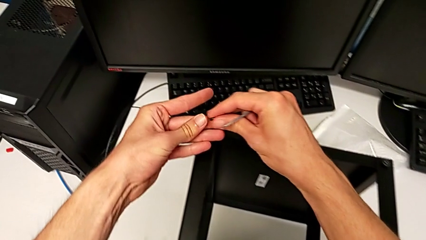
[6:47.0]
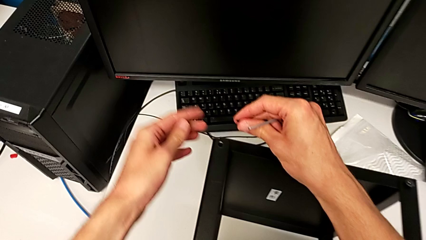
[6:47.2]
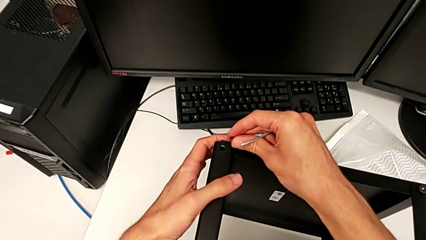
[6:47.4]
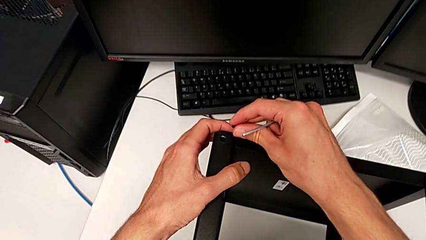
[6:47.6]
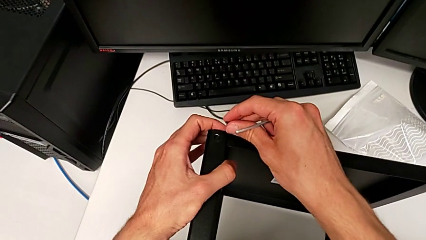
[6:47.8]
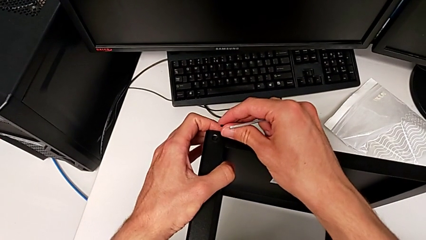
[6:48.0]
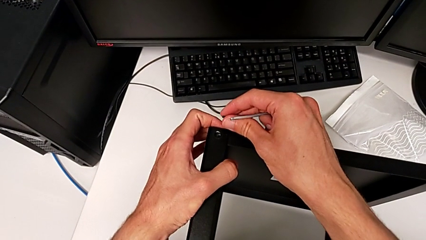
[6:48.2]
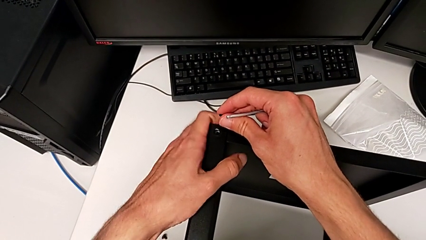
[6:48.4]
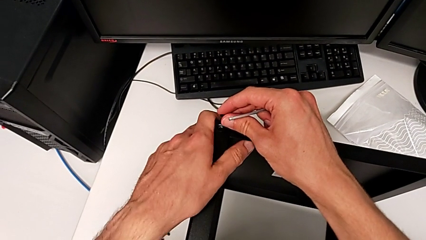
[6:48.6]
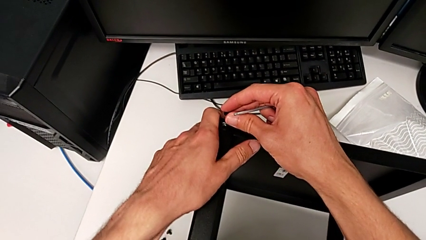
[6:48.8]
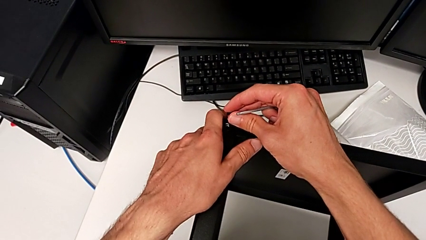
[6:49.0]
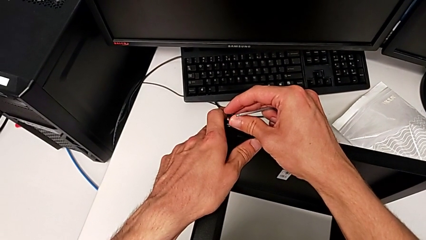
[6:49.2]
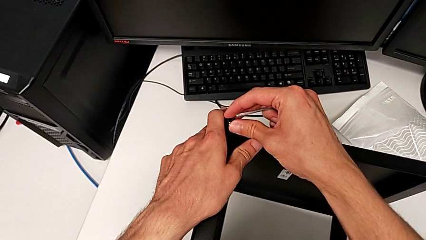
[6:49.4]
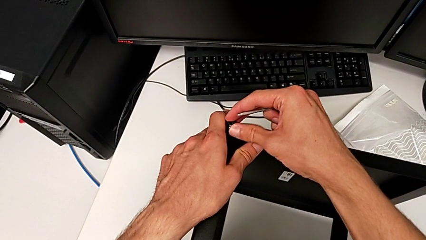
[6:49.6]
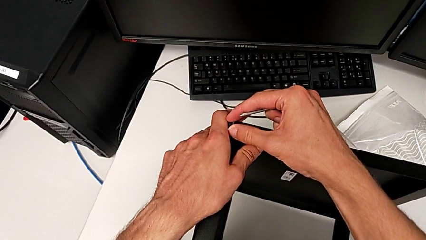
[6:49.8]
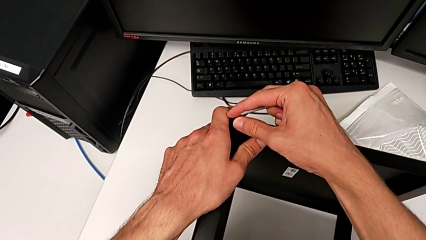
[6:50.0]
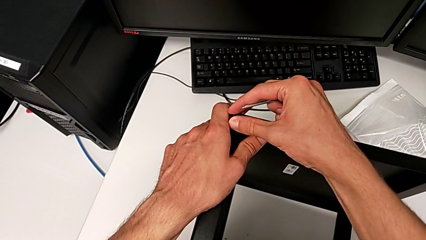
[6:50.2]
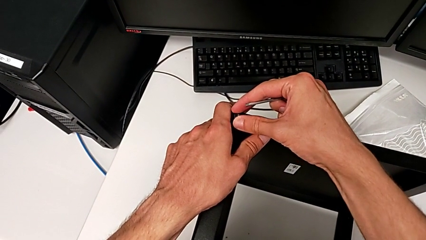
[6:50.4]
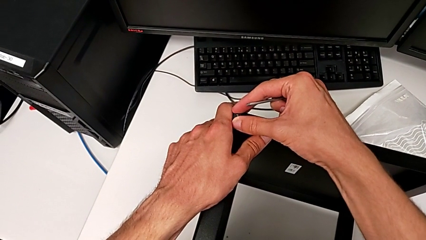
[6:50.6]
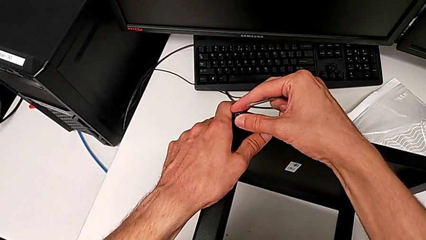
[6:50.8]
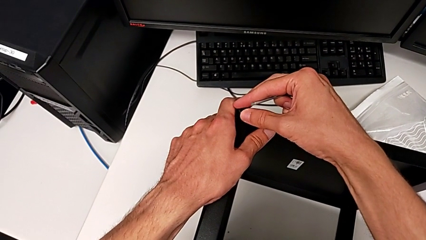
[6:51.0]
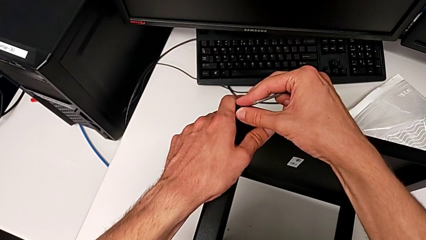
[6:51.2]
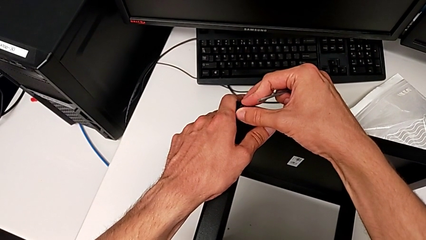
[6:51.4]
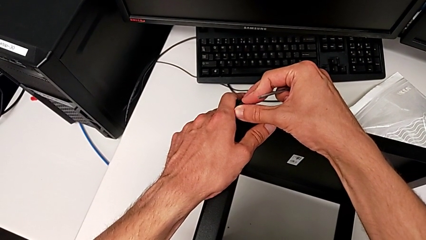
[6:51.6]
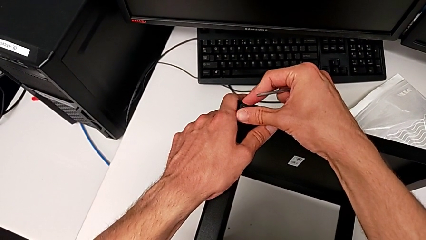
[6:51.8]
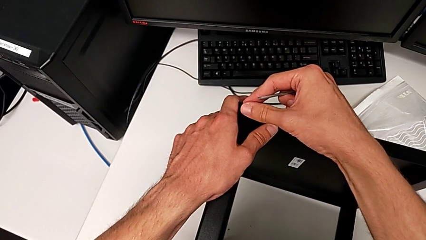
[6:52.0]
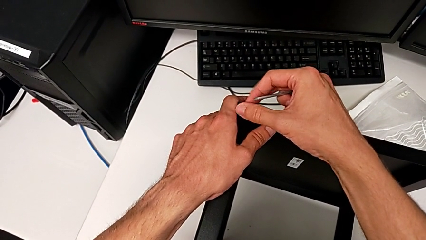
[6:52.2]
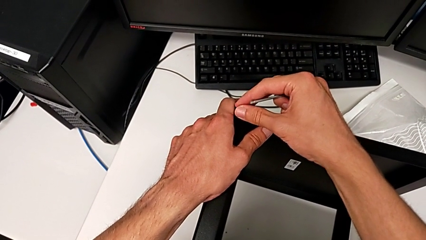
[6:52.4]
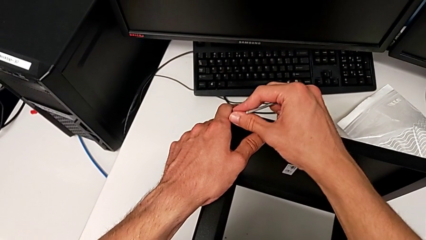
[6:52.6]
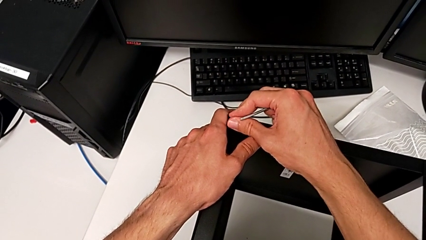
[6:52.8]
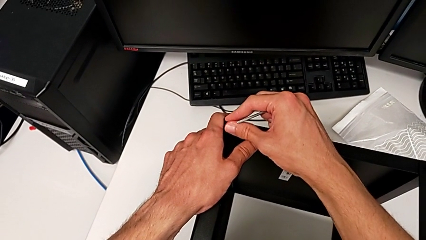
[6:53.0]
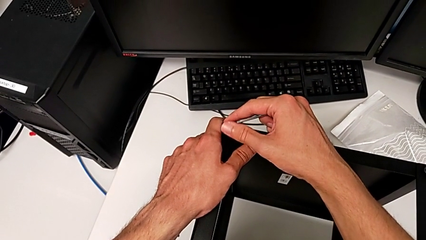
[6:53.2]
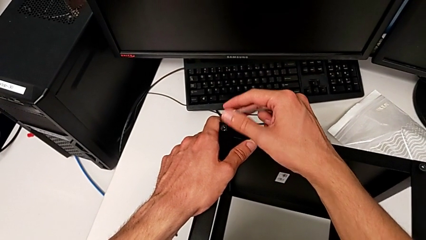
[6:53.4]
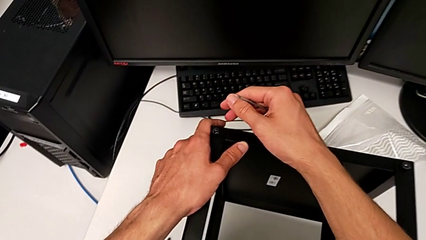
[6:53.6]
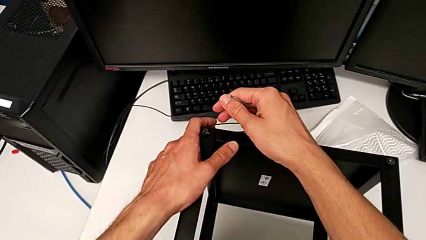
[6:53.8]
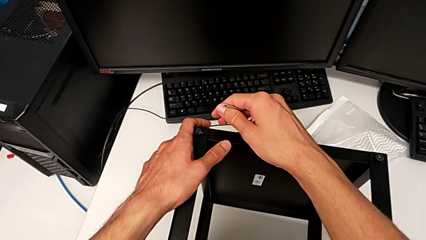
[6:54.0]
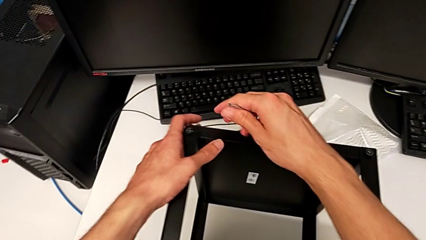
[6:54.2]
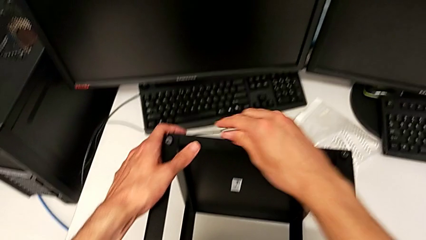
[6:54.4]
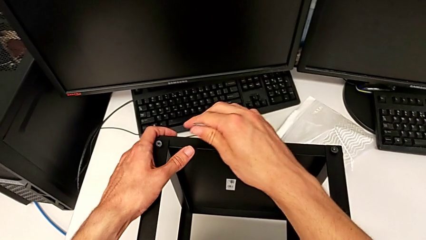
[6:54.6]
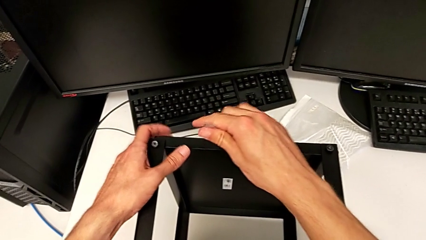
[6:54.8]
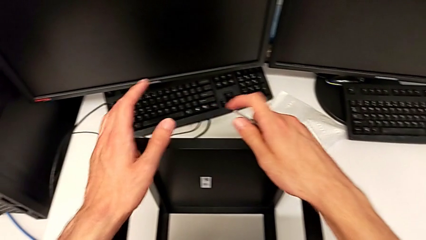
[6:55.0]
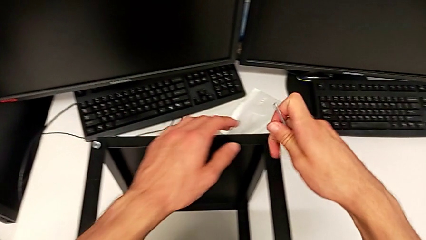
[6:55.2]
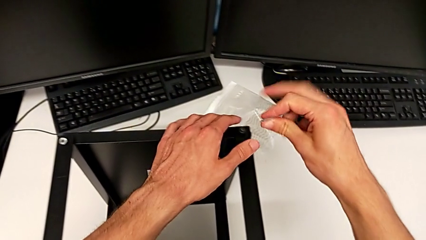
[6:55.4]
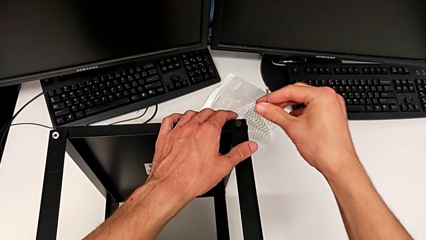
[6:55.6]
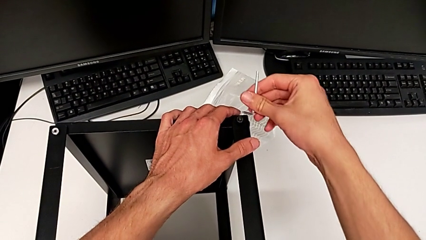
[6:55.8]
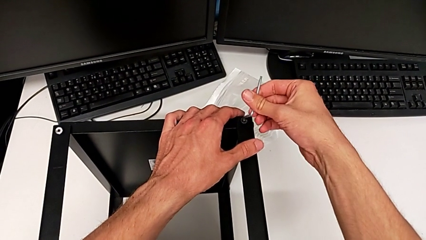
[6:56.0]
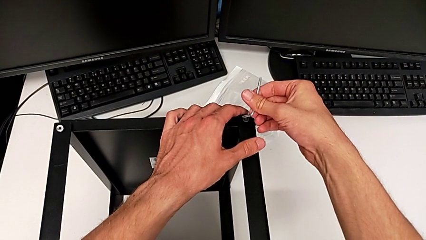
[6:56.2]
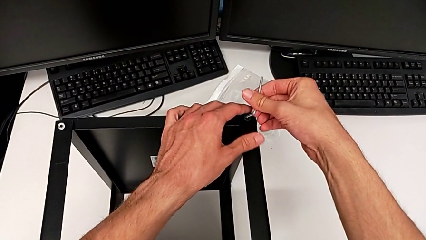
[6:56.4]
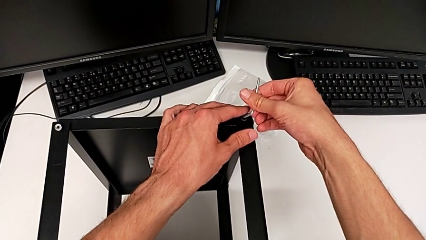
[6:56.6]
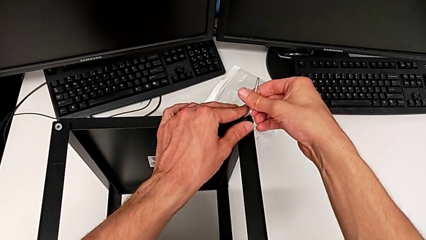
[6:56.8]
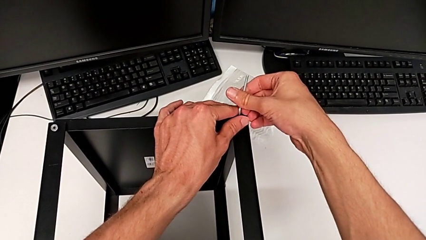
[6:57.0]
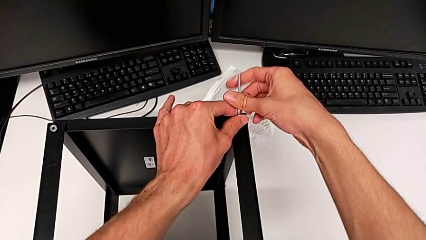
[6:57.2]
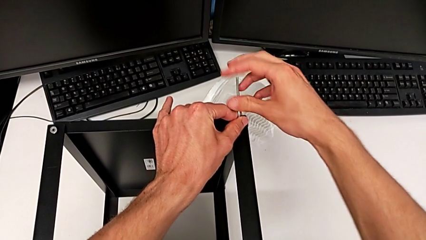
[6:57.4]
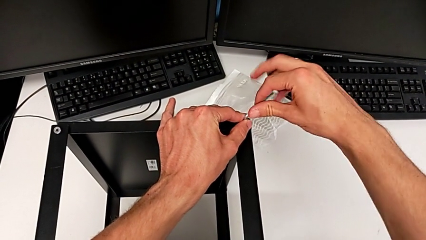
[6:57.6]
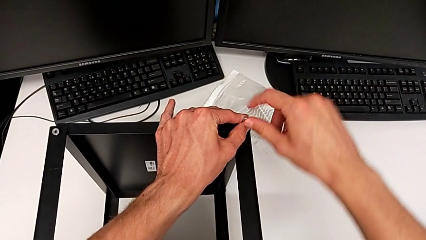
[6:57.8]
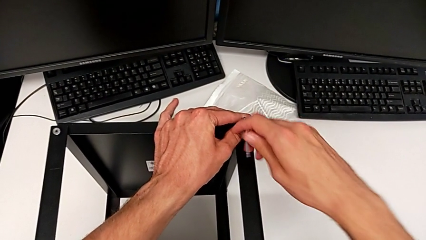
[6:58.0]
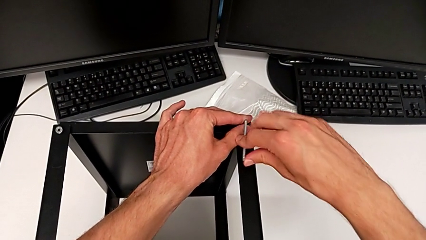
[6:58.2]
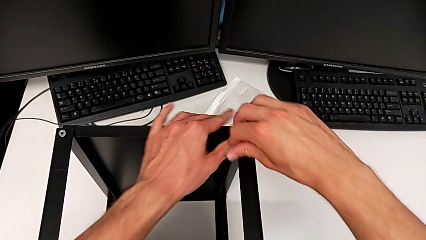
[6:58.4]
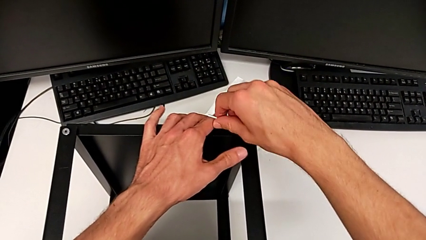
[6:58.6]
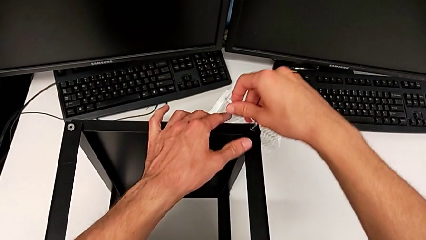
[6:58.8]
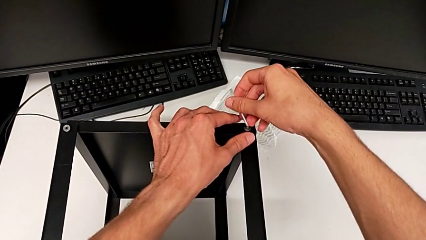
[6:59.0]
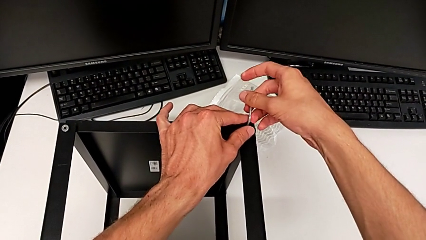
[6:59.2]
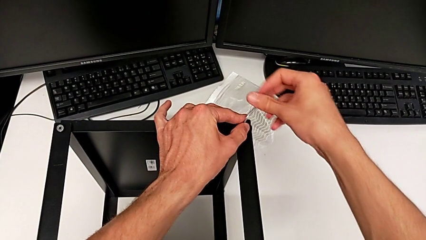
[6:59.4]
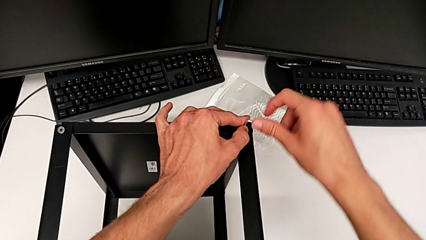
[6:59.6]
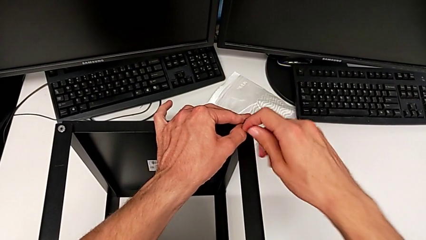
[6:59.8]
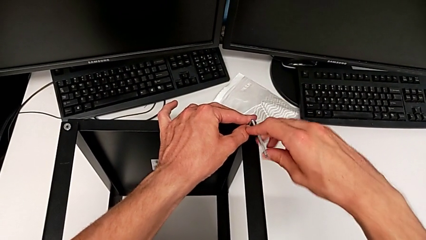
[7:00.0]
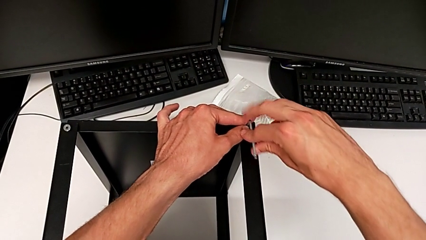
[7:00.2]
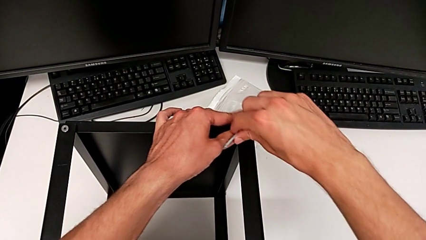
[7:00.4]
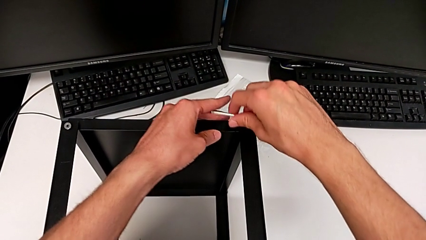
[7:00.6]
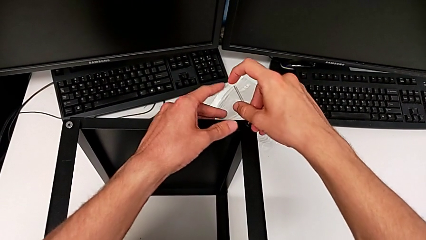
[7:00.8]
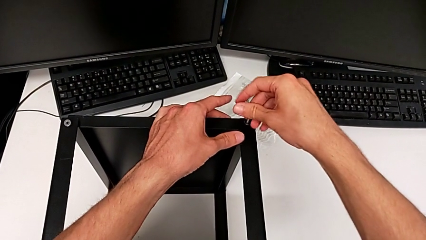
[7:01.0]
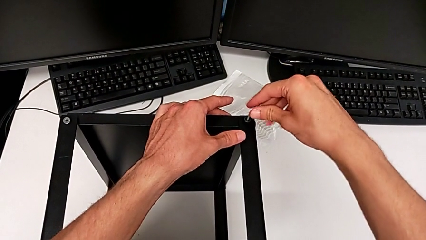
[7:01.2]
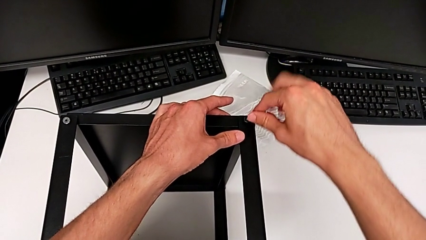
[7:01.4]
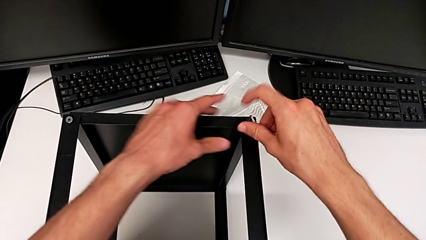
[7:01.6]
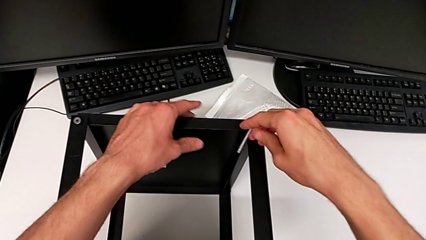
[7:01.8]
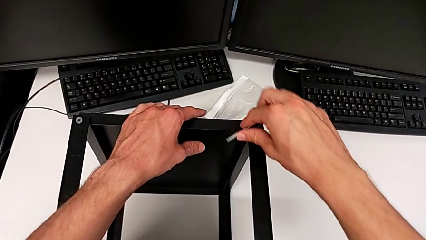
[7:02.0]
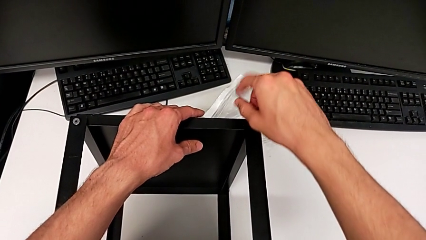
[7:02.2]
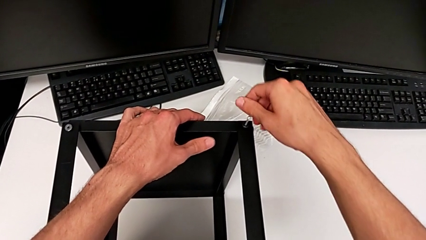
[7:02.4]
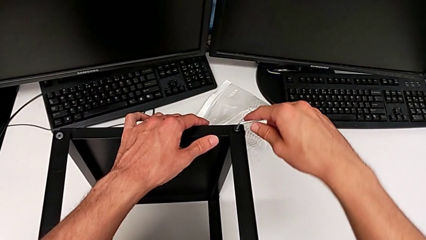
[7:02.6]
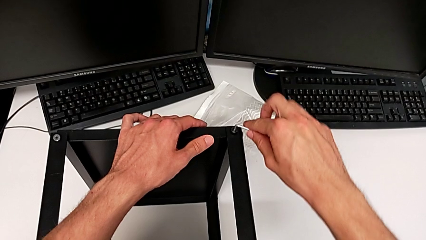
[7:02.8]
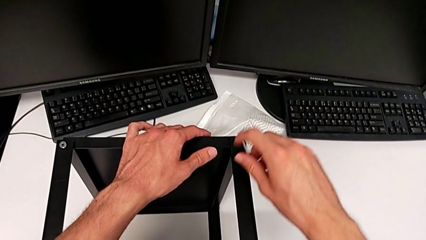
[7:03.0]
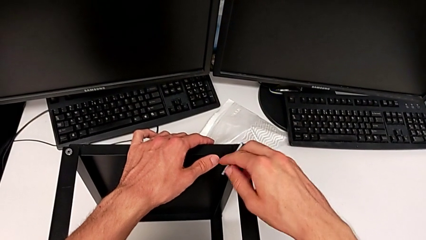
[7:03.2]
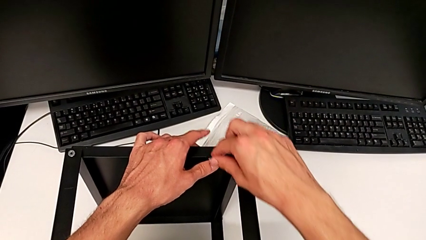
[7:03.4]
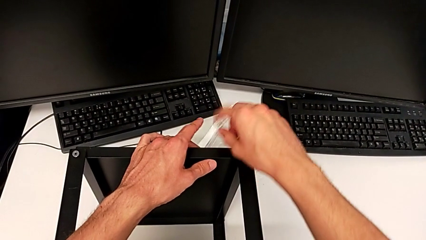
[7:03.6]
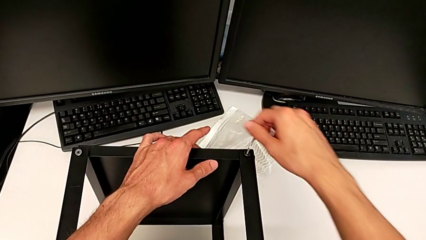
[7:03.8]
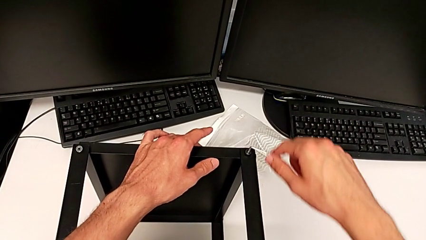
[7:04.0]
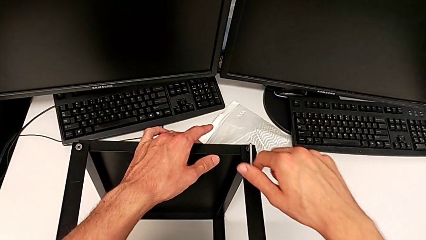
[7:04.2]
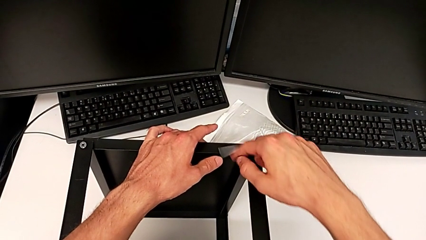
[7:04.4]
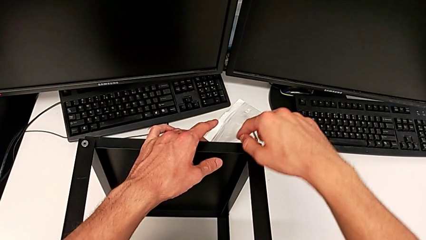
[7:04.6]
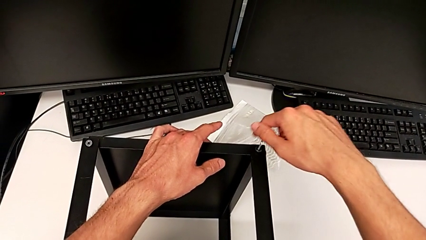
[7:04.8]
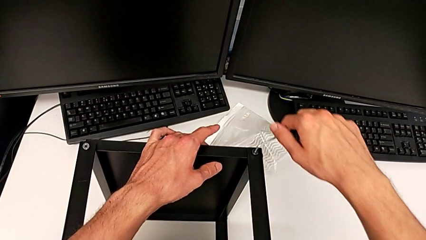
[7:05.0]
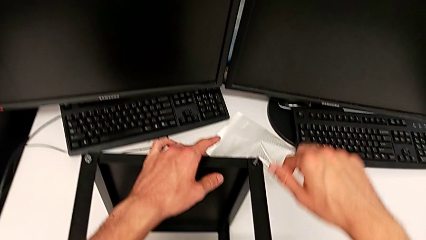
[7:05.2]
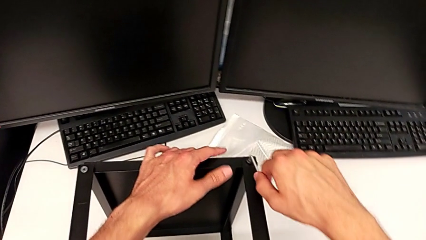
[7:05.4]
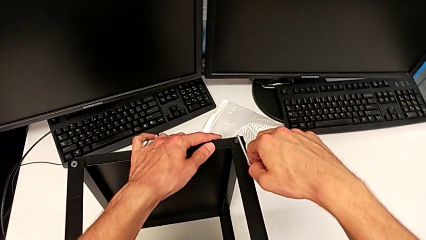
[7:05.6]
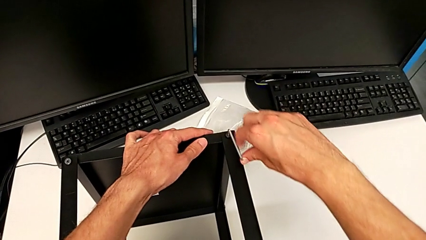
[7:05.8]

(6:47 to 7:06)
The camera wearer is assembling the top tray. They insert the hex socket head, insert the Allen wrench and begin to screw the hex socket head.
